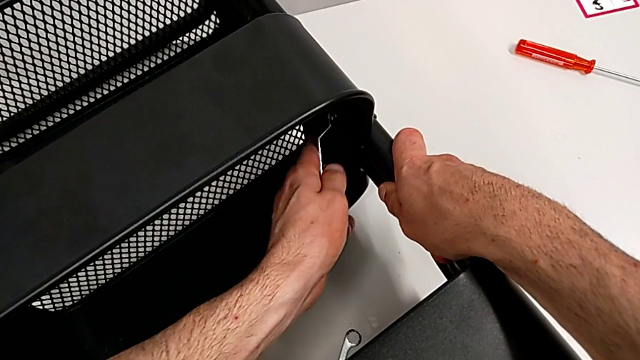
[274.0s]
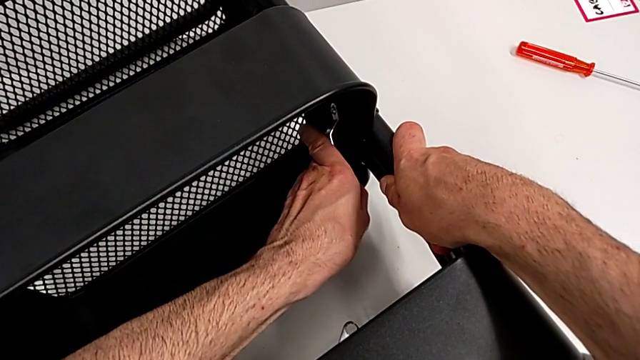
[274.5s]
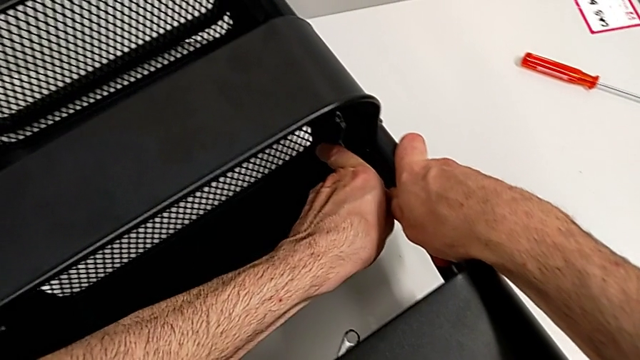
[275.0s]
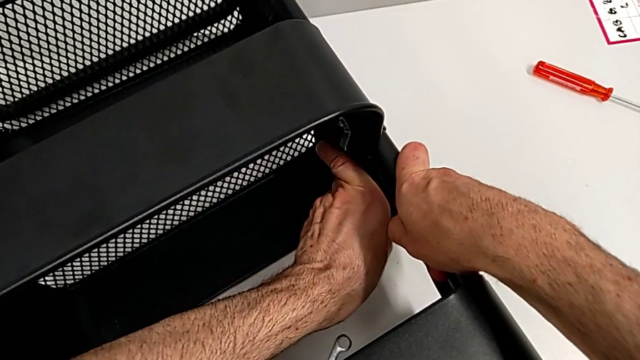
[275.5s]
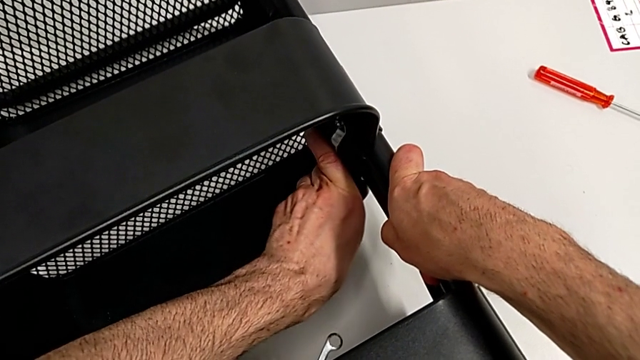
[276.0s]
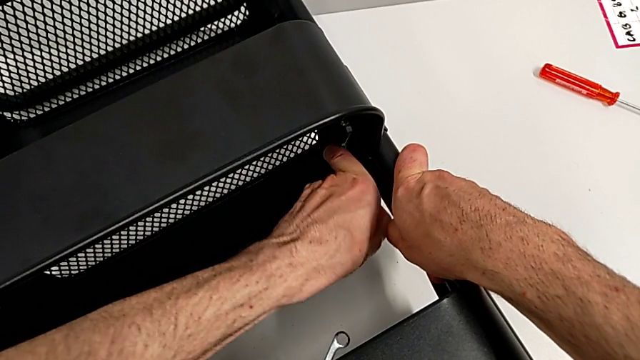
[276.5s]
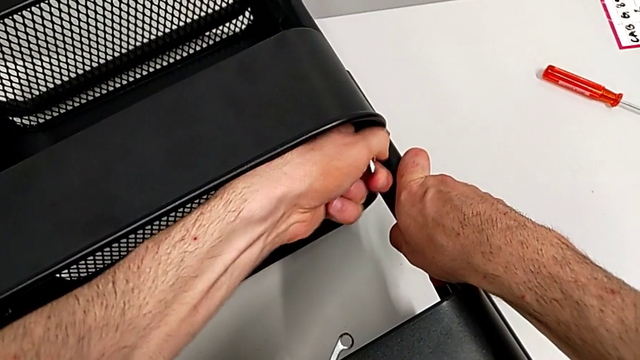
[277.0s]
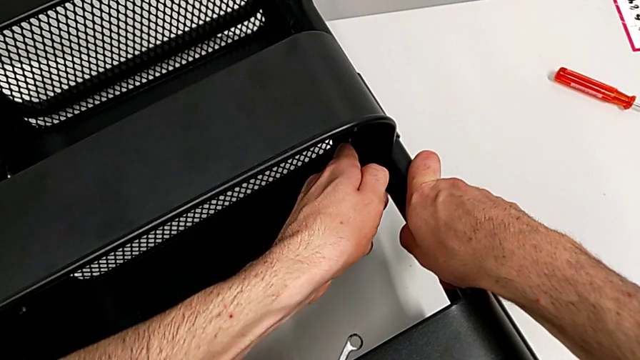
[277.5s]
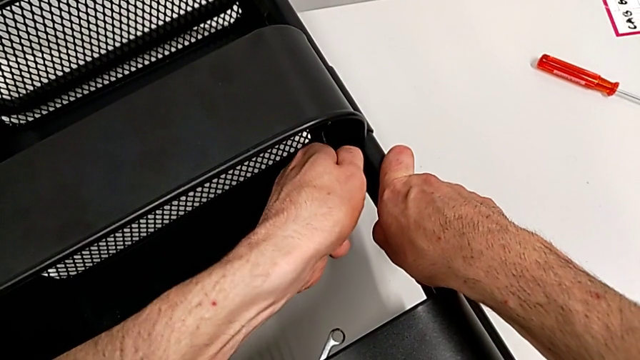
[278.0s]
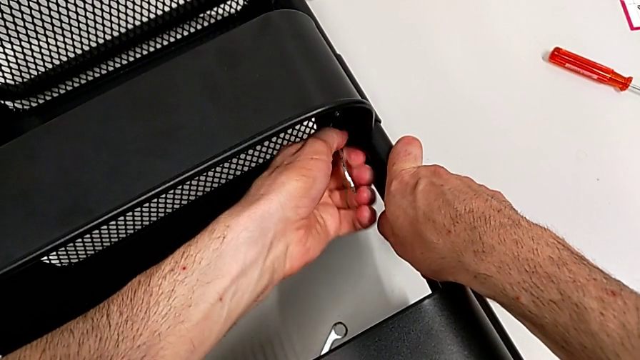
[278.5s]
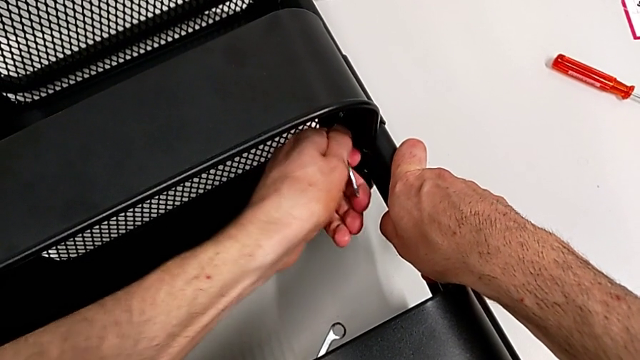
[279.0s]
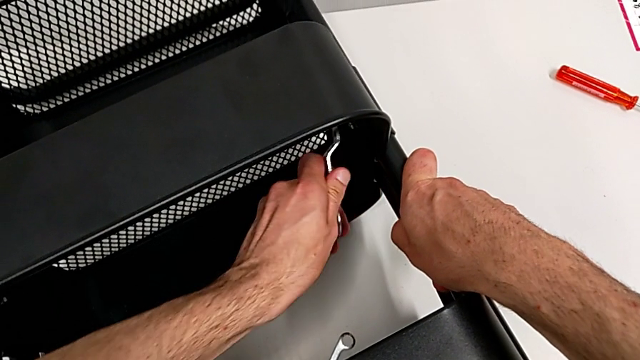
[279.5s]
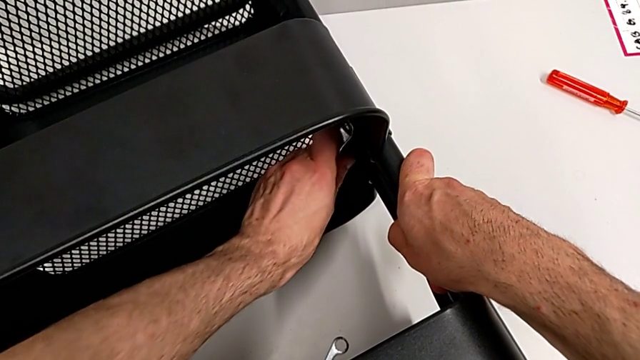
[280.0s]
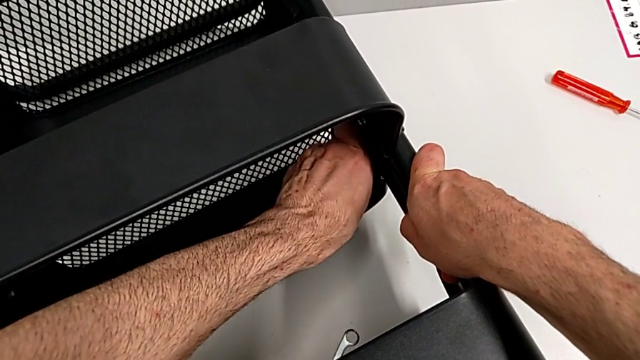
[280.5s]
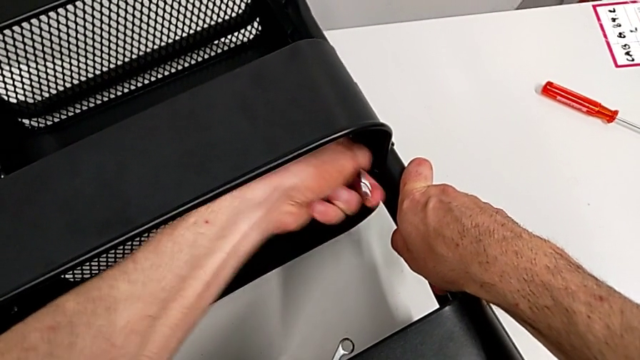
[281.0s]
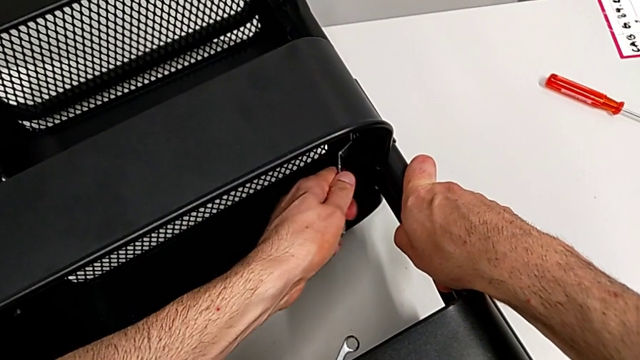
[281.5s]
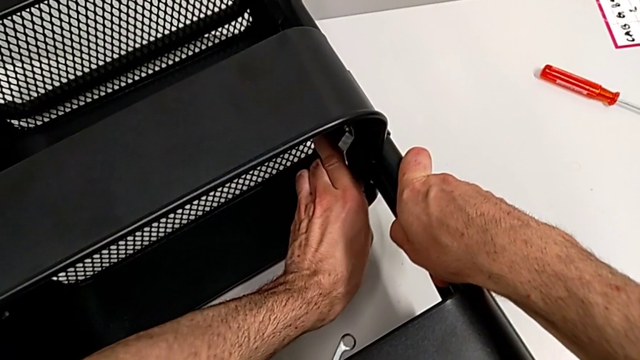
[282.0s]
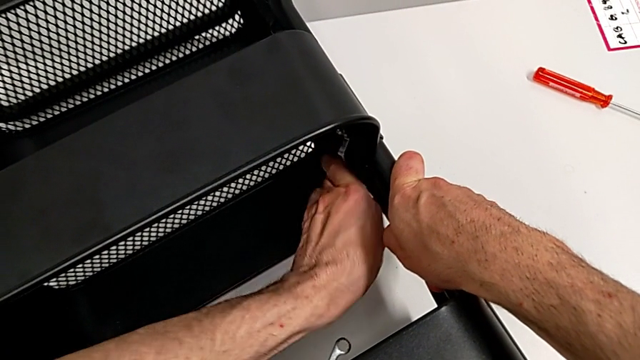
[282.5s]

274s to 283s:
The camera wearer is disassembling the middle grid tray. They keep unscrewing the hexagon cap nut.

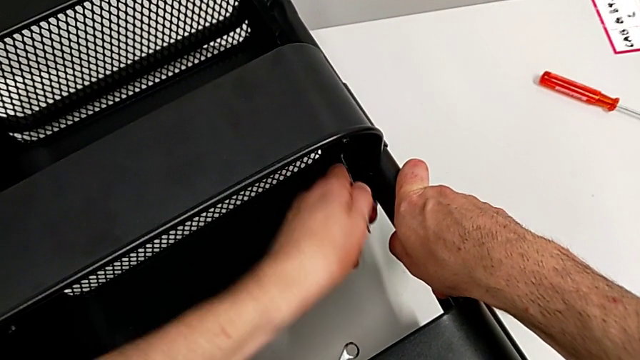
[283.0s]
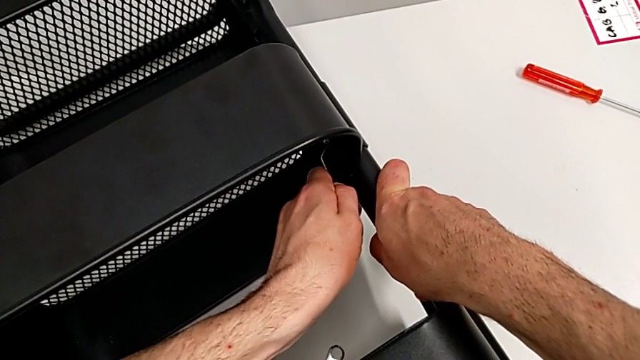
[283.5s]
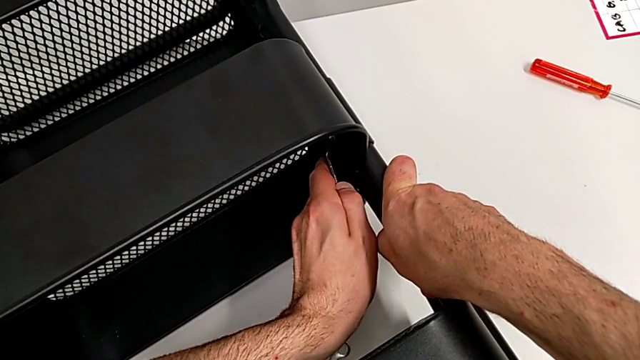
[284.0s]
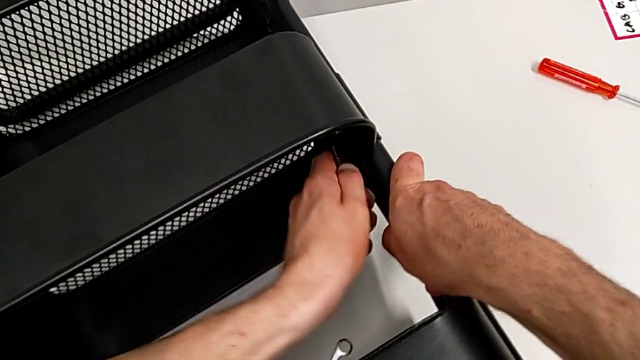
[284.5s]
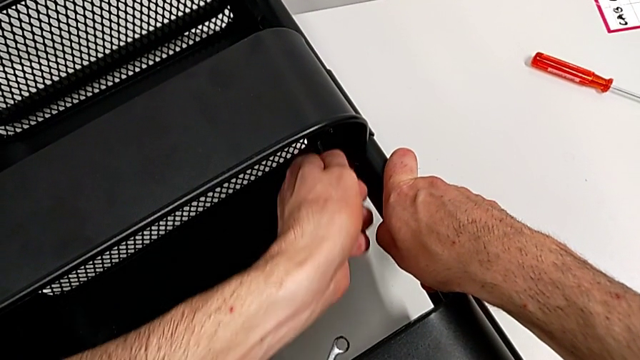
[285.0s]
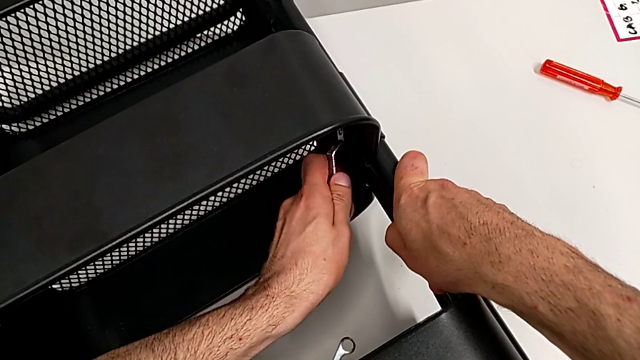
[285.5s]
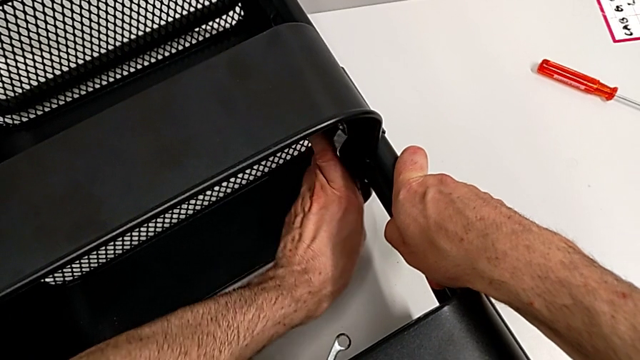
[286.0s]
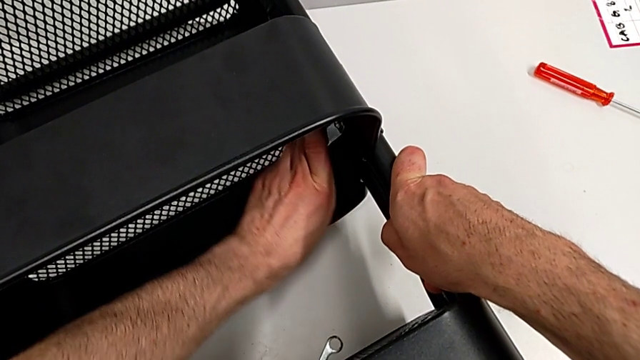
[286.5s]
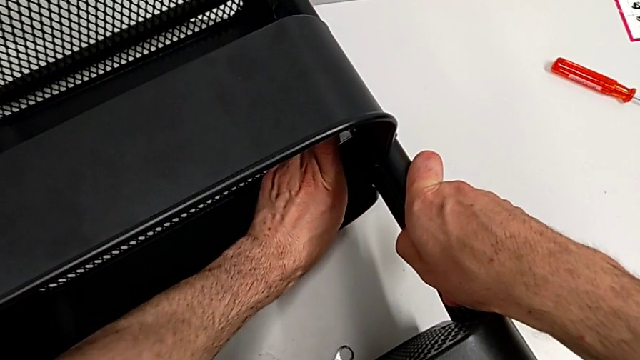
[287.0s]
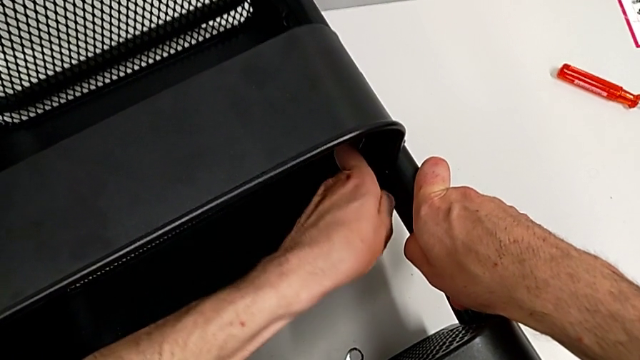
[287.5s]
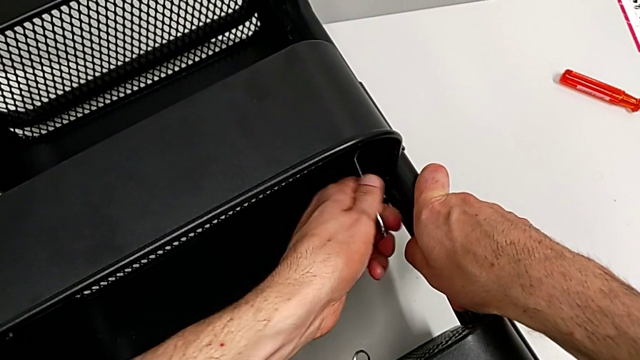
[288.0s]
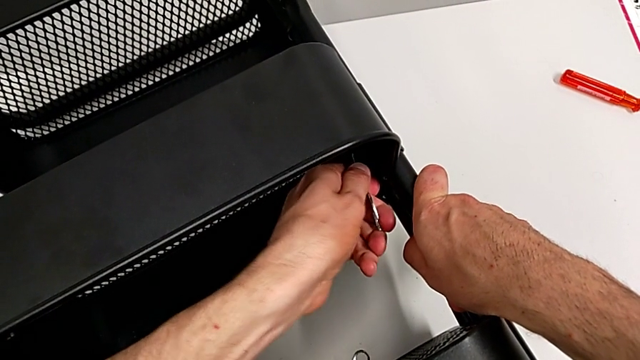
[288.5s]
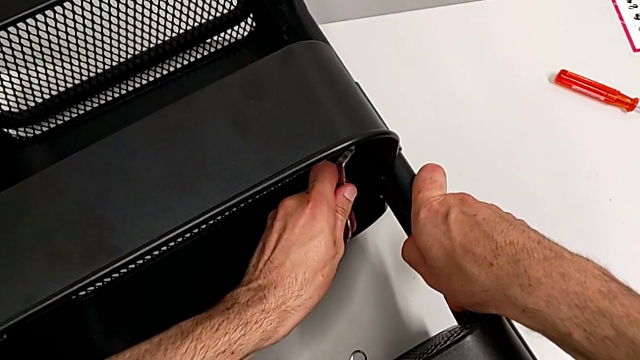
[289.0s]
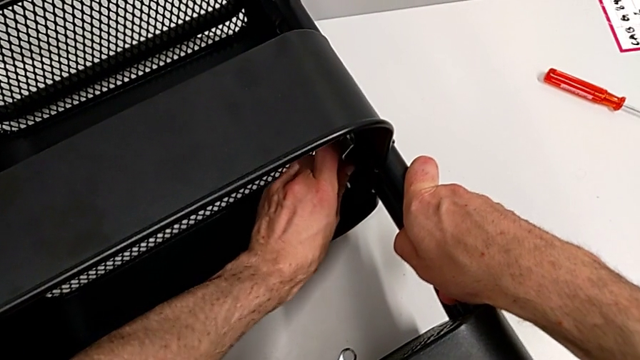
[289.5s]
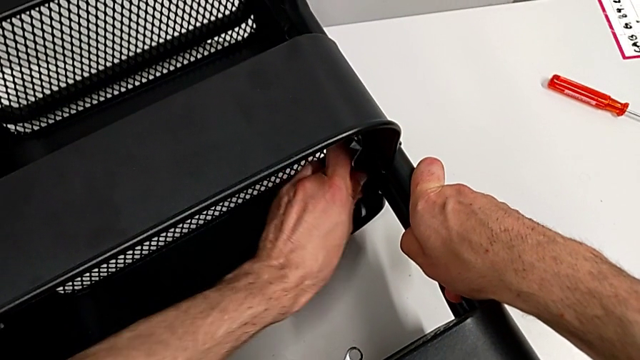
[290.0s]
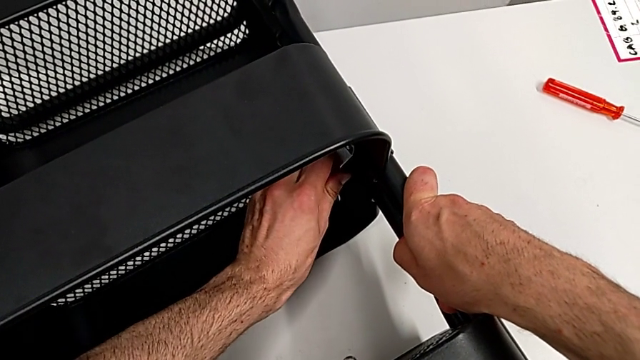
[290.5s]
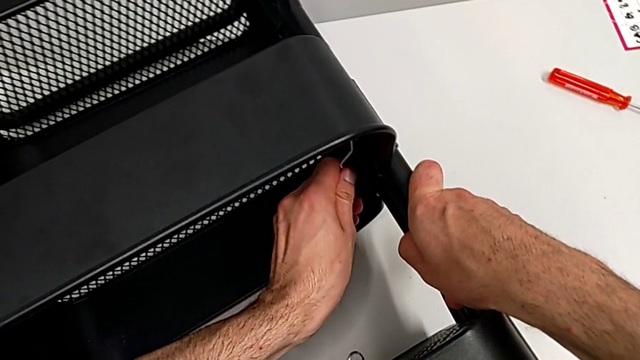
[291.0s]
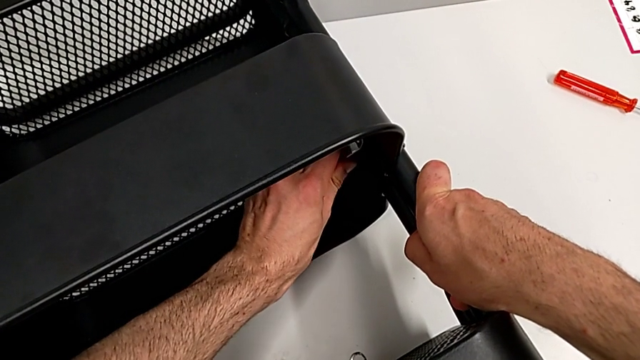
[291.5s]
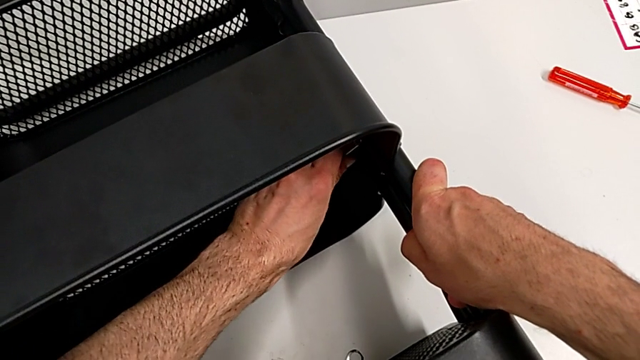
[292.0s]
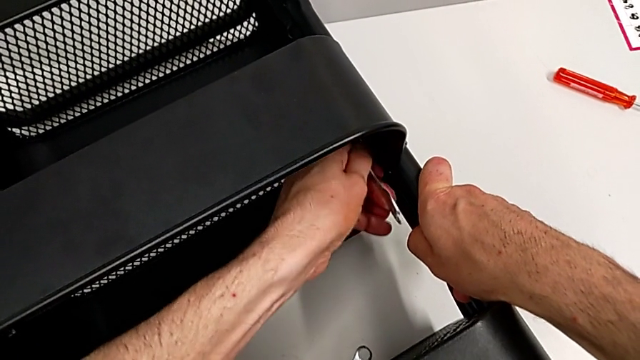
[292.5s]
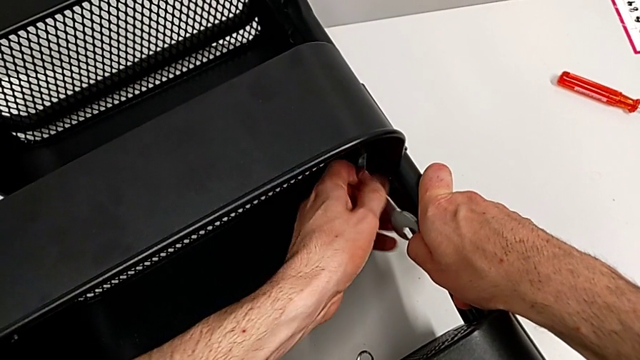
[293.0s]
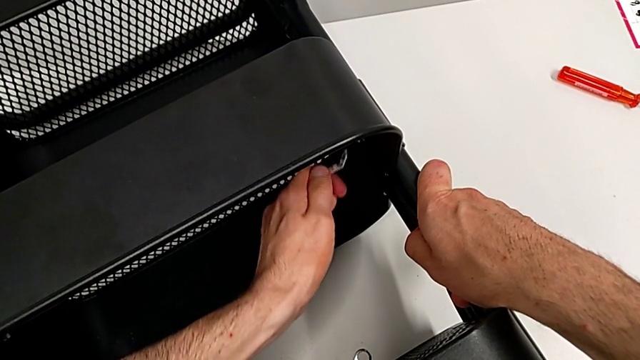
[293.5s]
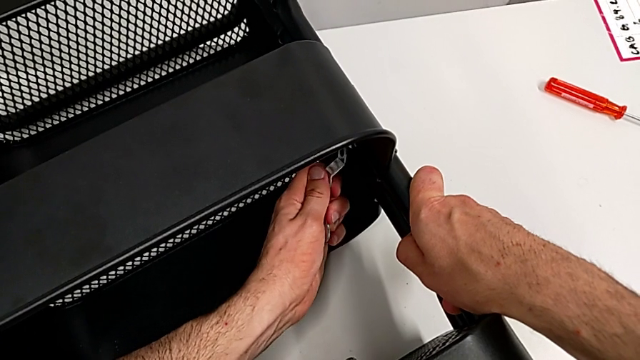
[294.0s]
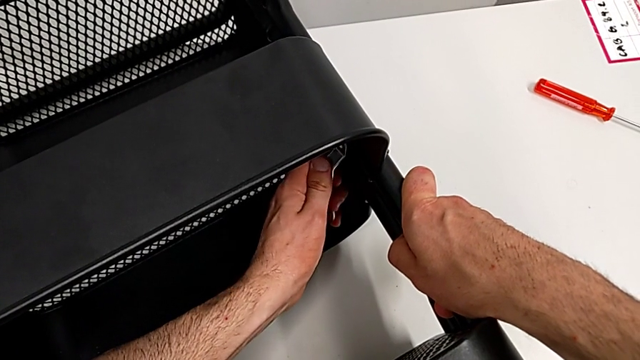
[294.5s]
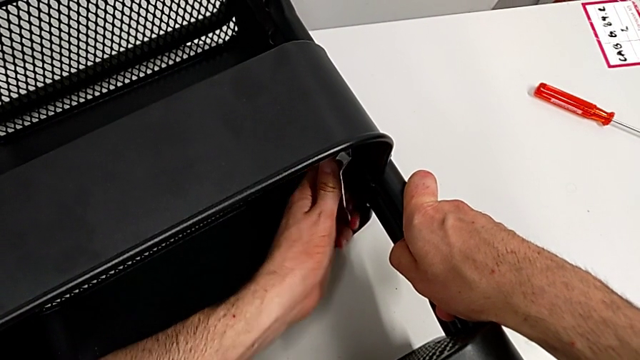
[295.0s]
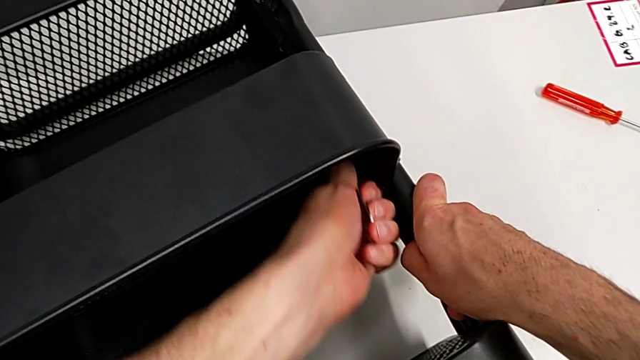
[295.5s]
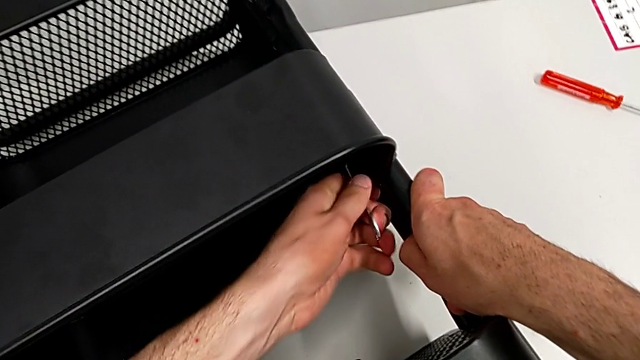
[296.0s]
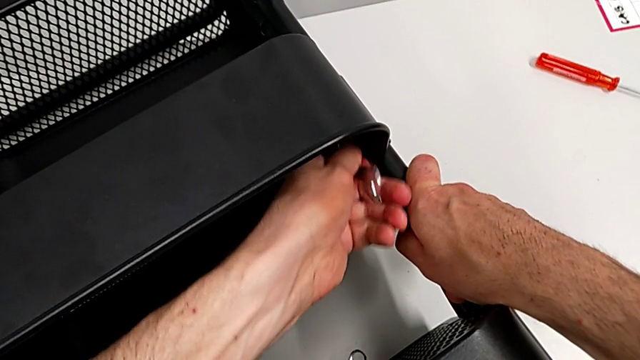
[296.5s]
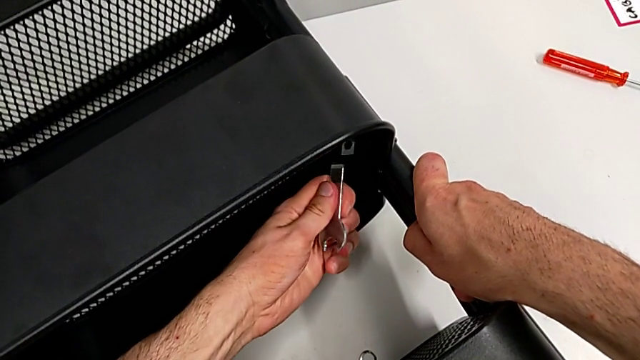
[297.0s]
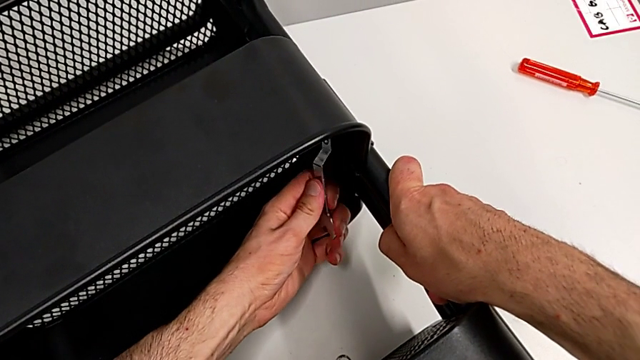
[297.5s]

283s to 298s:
The camera wearer is disassembling the middle grid tray. They keep unscrewing the hexagon cap nut.
